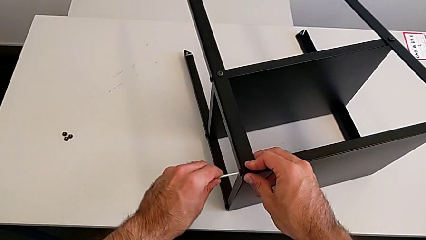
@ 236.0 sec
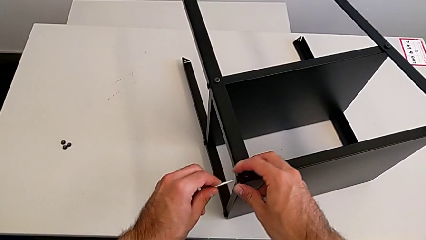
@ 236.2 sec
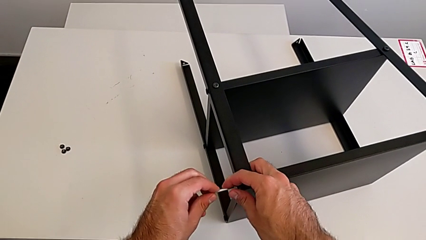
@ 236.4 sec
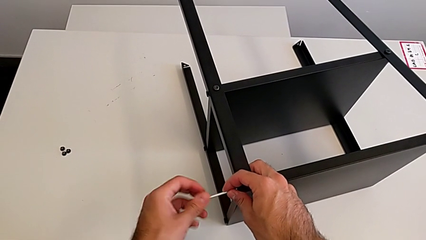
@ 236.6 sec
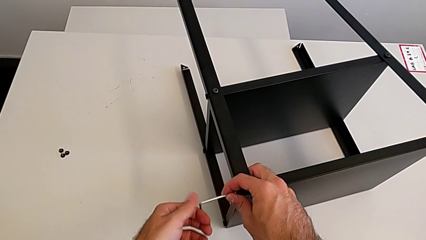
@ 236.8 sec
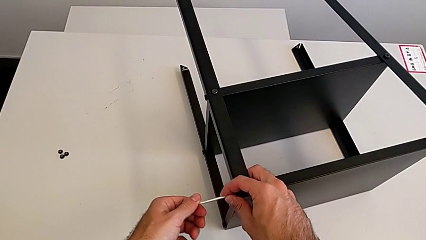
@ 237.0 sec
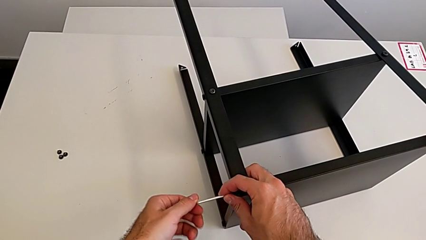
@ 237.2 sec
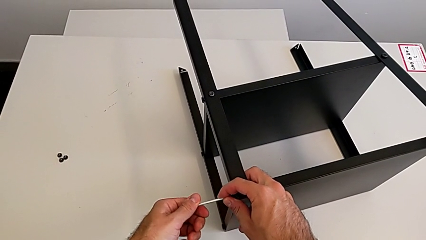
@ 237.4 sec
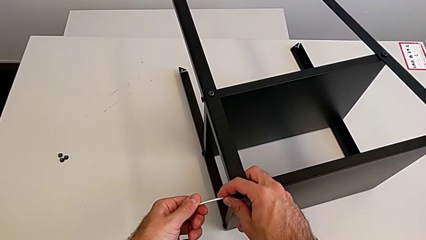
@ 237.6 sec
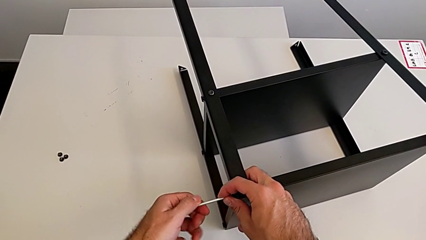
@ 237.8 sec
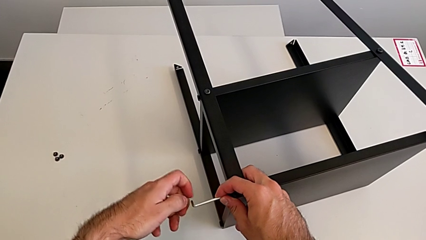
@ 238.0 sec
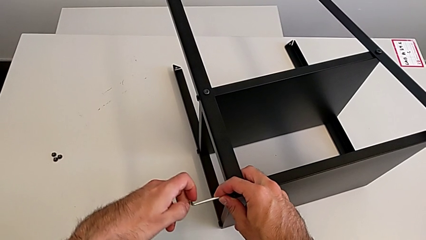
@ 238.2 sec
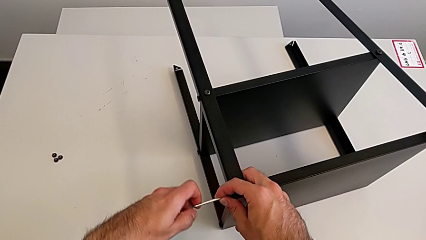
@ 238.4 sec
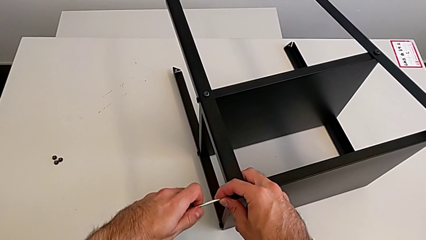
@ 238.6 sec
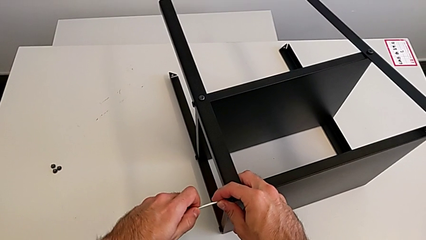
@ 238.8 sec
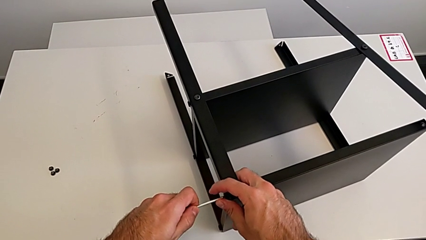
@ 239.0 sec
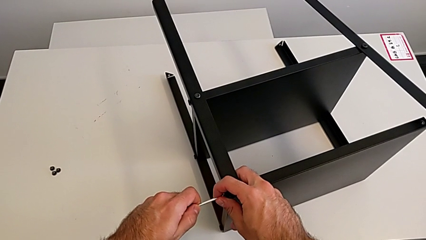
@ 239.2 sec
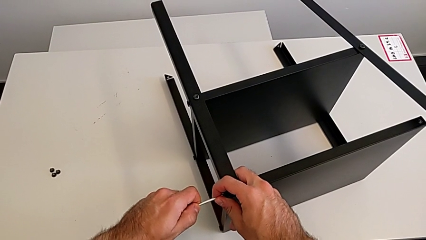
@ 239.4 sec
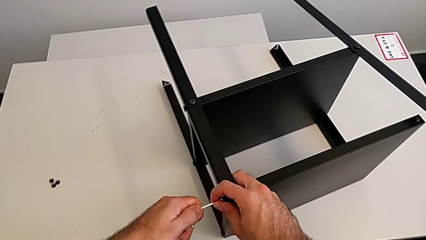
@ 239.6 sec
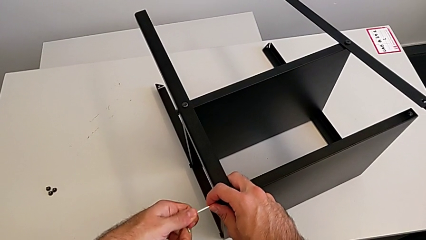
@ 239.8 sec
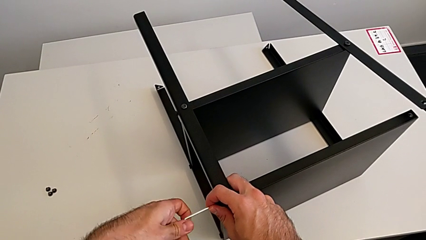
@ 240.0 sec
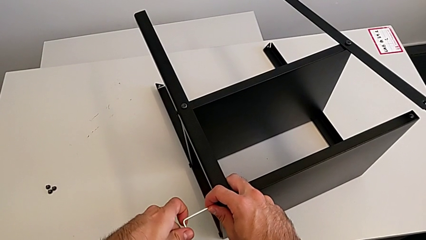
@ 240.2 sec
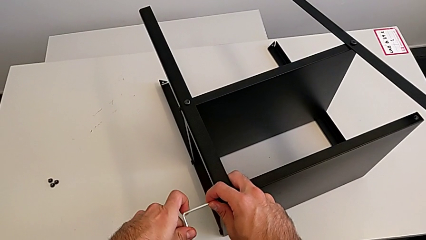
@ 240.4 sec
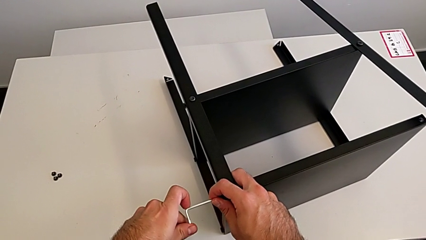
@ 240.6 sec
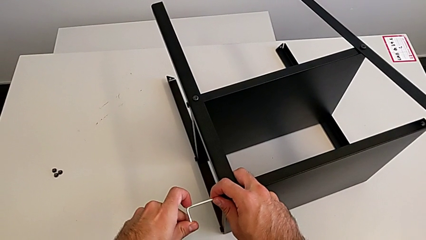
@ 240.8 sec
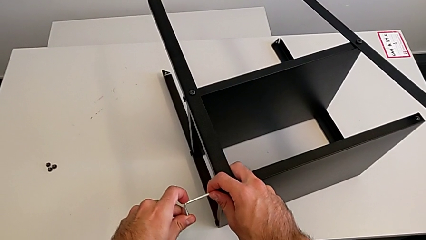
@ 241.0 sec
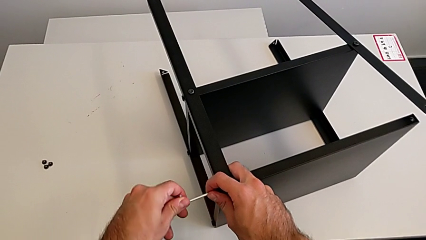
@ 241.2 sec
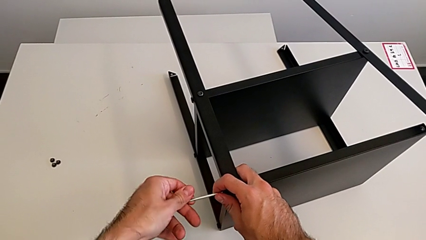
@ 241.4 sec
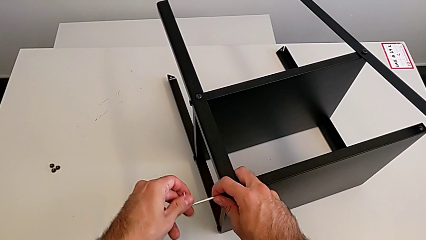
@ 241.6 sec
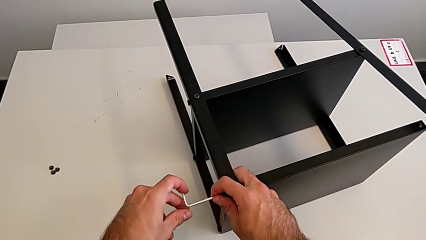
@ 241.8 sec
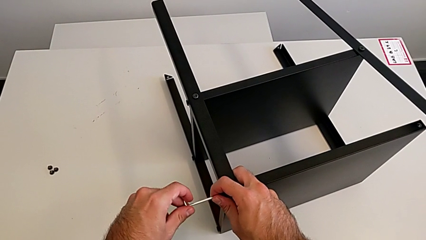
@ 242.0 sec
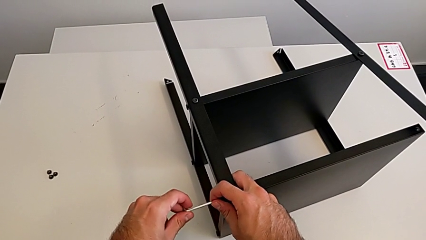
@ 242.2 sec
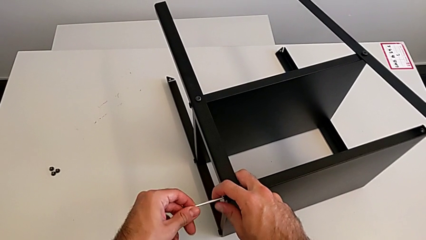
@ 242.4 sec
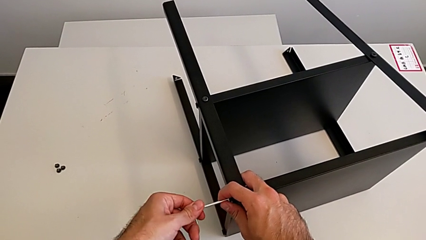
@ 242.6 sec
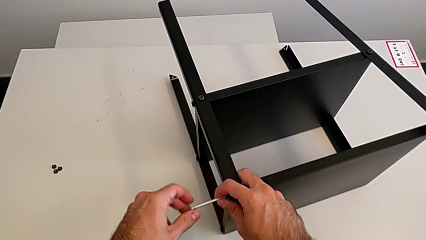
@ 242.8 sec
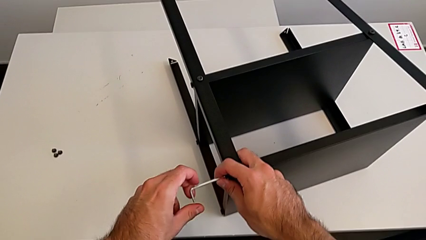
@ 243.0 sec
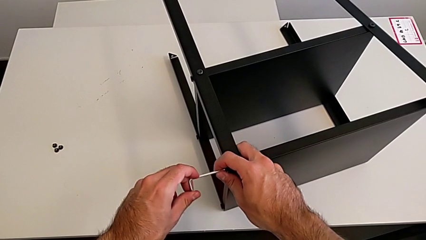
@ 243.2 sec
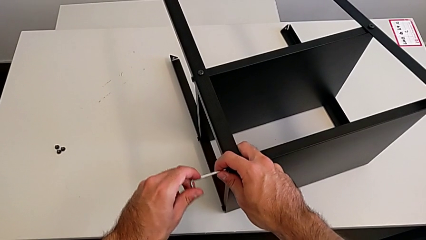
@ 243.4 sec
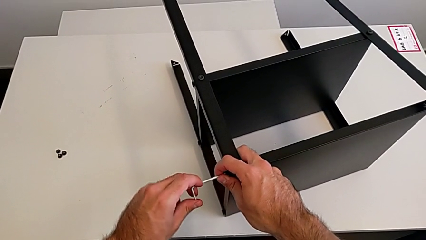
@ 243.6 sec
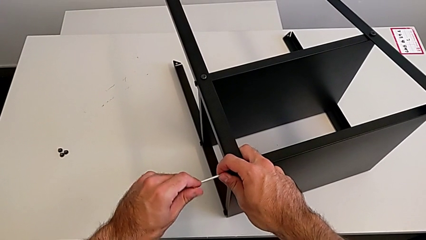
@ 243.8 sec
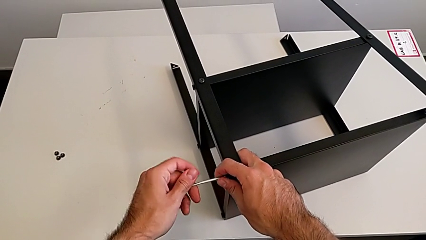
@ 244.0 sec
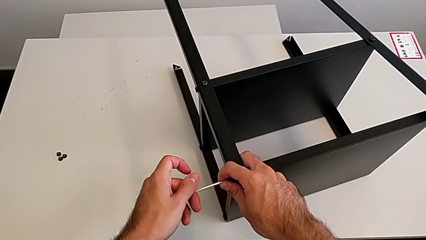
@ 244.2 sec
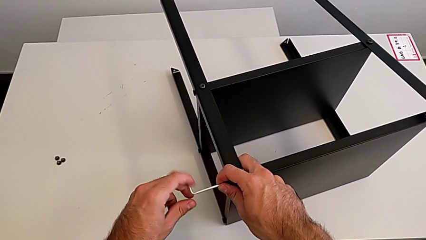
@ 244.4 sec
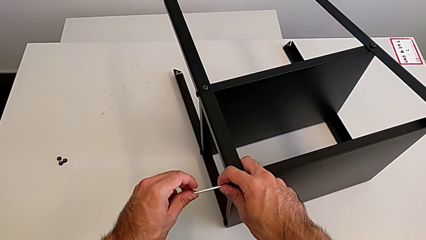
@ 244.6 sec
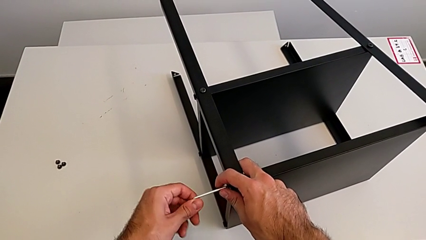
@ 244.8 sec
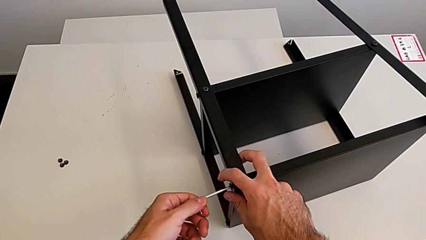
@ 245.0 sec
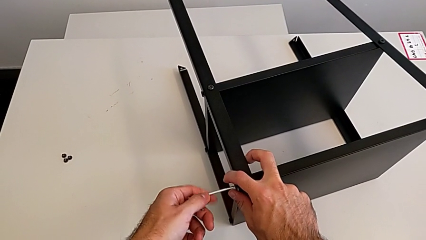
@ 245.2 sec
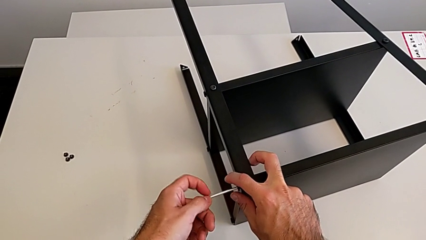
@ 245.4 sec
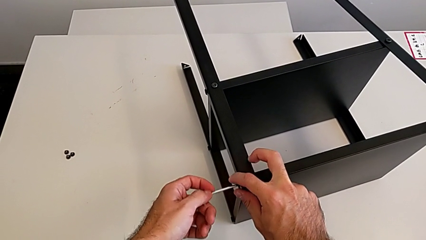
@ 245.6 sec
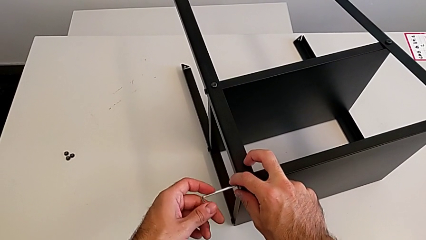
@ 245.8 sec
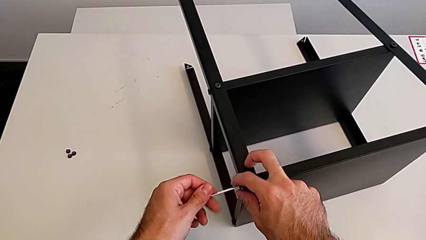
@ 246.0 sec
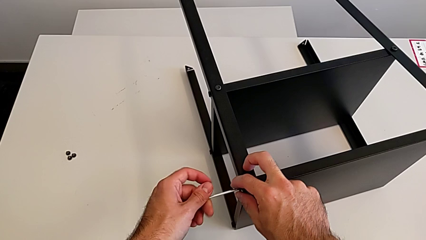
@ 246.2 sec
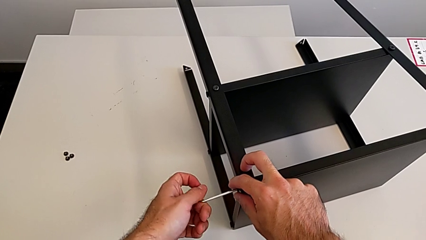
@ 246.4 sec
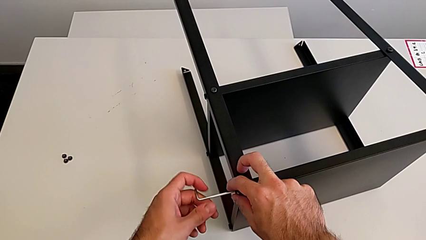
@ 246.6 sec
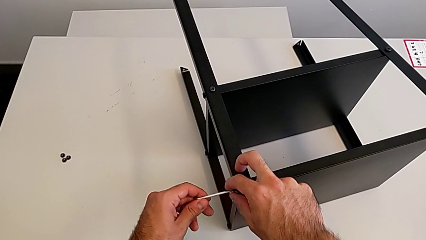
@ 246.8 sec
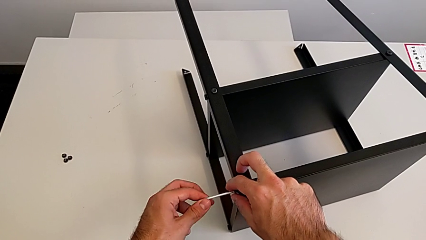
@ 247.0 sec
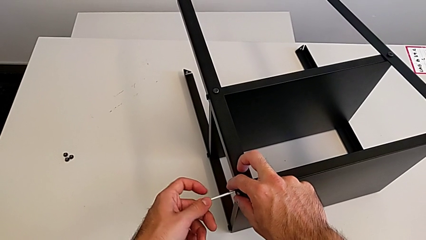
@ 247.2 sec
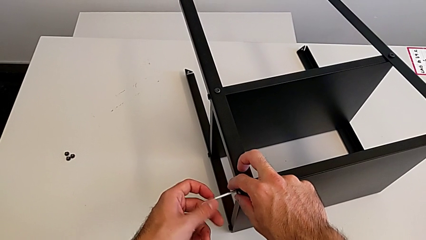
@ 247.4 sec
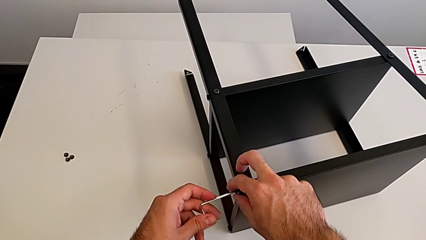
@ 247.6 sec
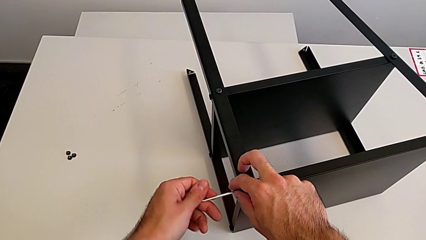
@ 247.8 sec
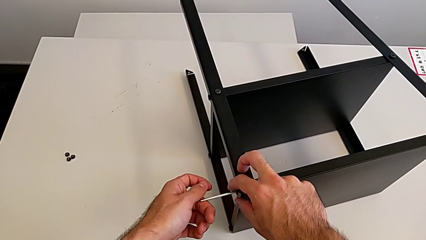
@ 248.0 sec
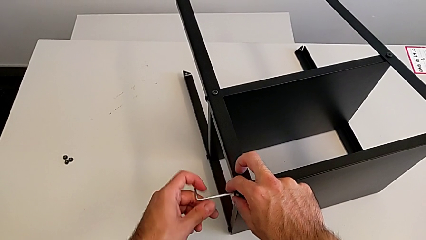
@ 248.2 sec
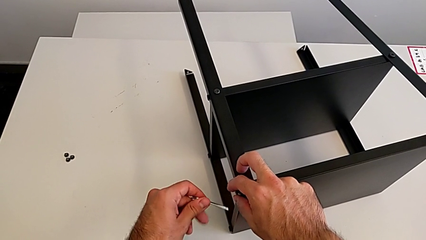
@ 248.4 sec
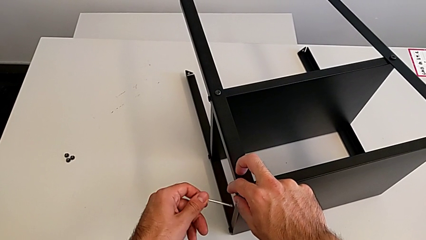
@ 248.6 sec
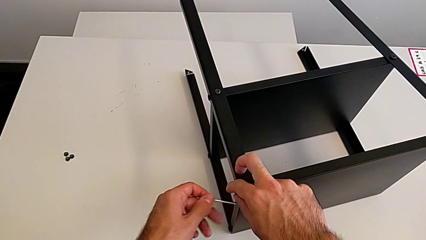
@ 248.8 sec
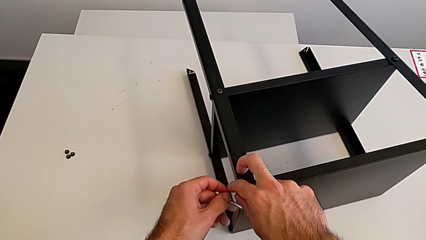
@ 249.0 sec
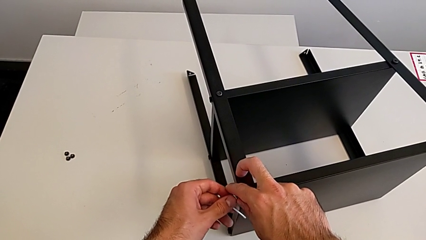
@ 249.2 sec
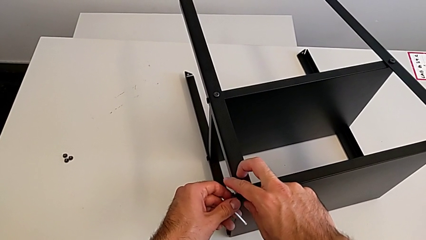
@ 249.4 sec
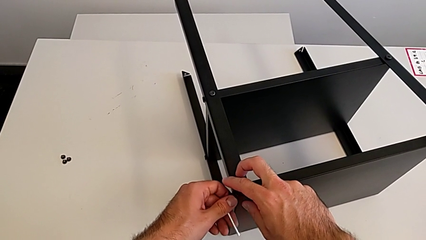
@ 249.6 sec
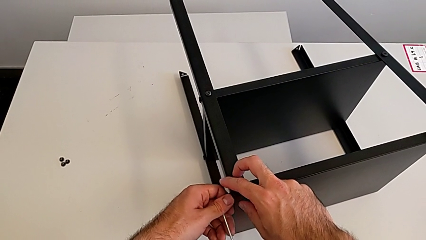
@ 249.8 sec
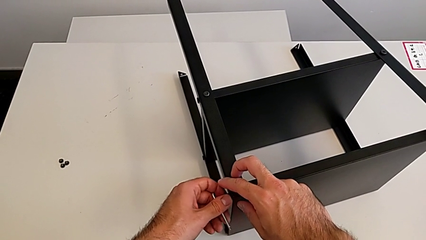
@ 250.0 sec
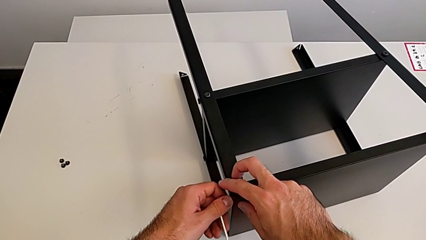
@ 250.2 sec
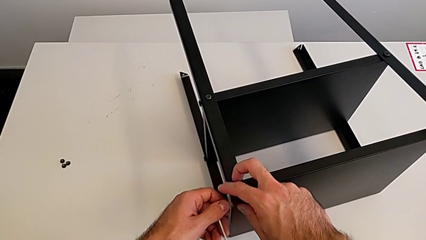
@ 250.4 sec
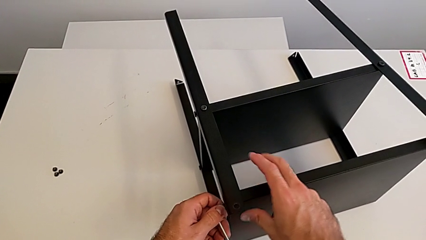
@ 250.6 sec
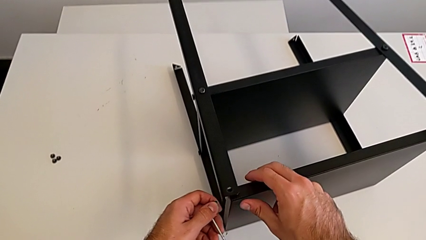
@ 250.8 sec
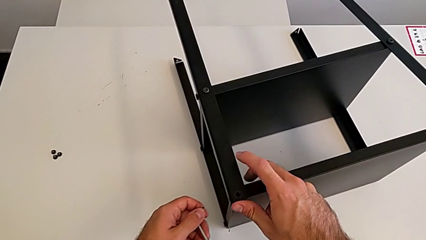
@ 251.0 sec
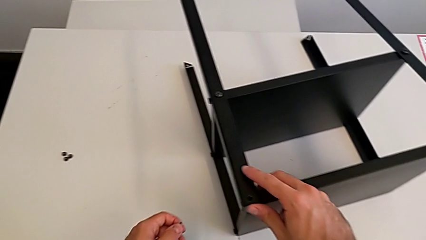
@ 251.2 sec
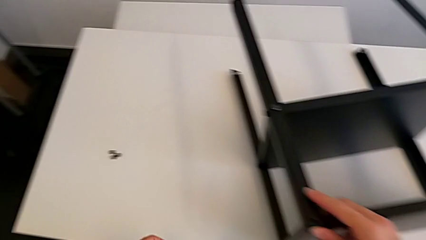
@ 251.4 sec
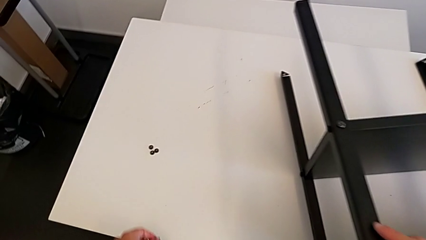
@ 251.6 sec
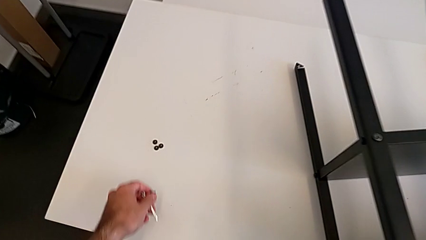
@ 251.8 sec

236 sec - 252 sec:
The camera wearer is unscrewing the top shelf using an Allen key. They unscrew the hex socket head, withdraw the Allen wrench and disassemble the hex socket head.
